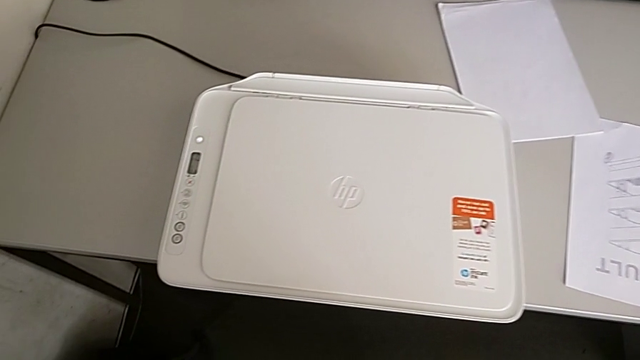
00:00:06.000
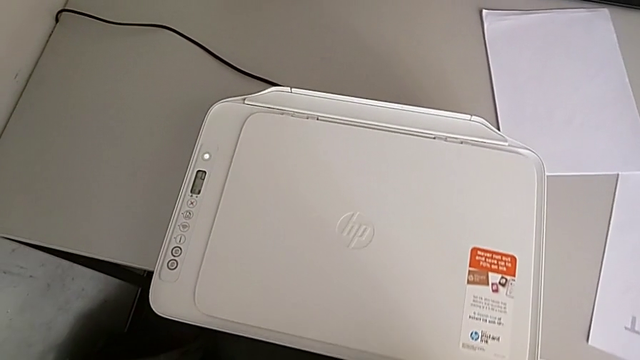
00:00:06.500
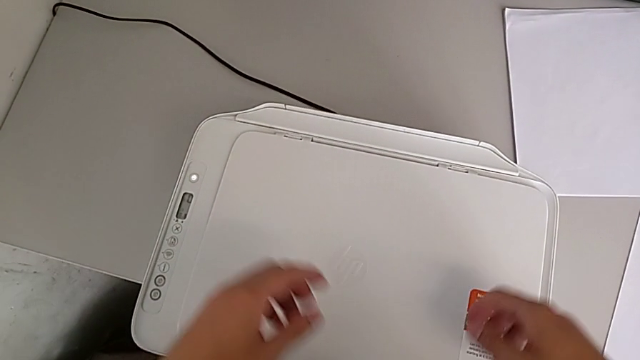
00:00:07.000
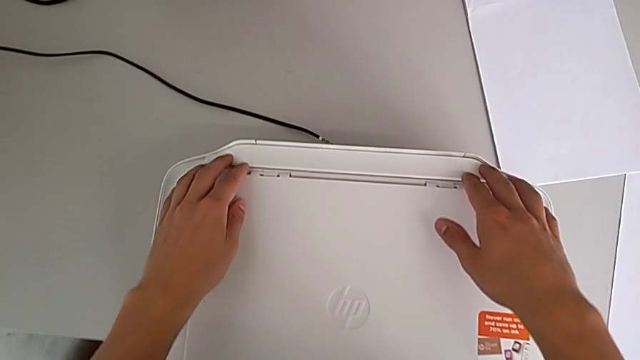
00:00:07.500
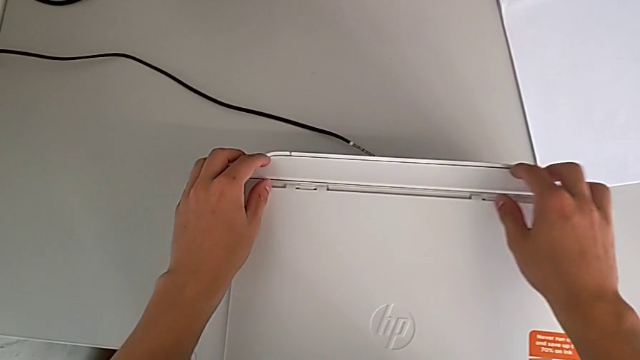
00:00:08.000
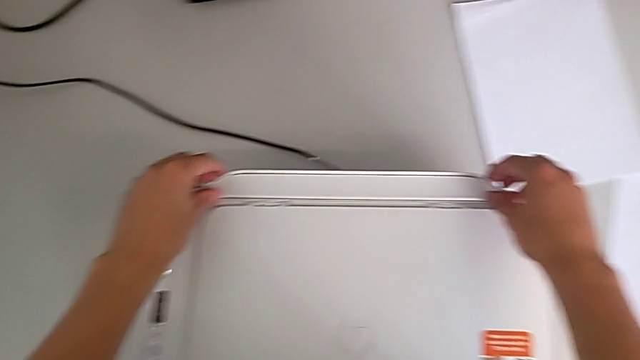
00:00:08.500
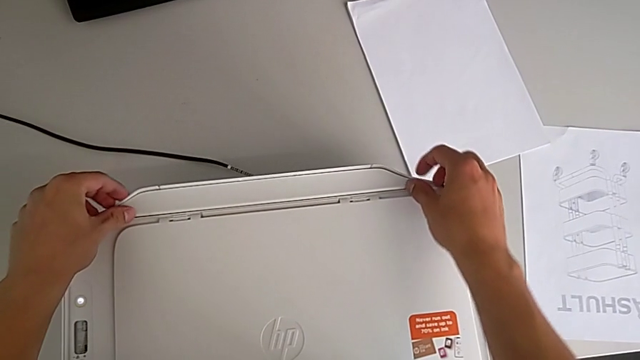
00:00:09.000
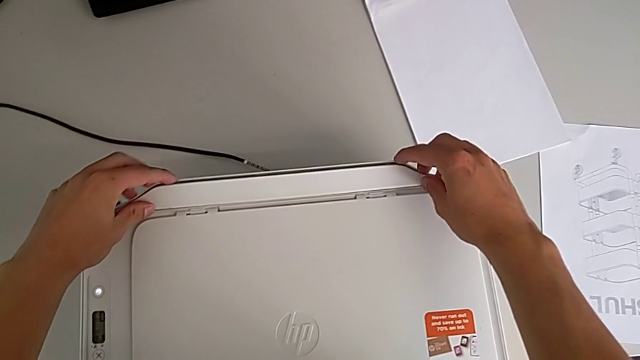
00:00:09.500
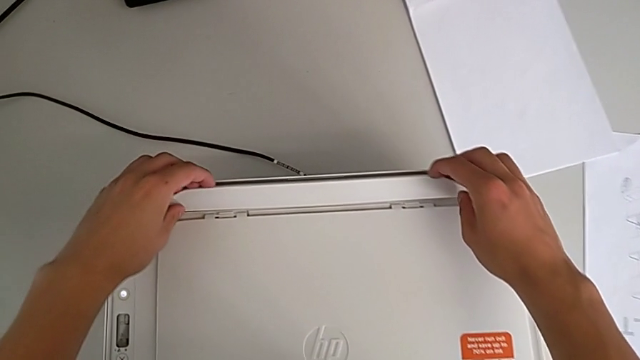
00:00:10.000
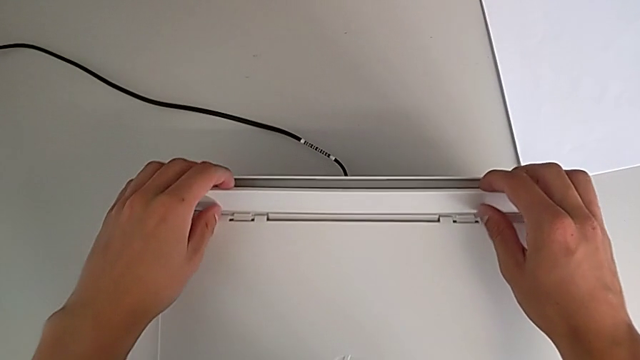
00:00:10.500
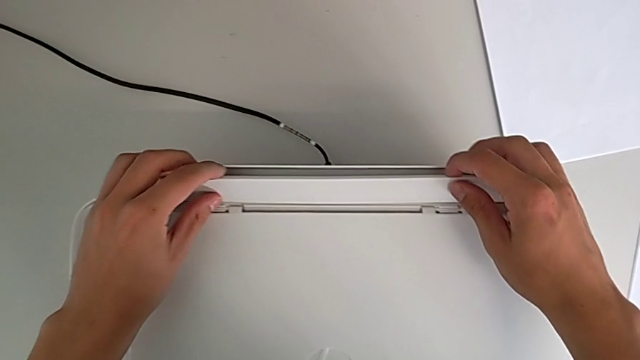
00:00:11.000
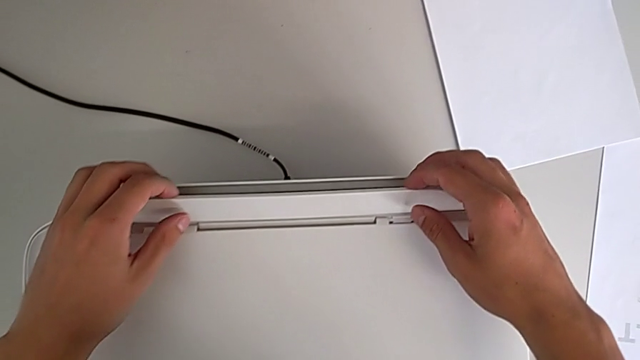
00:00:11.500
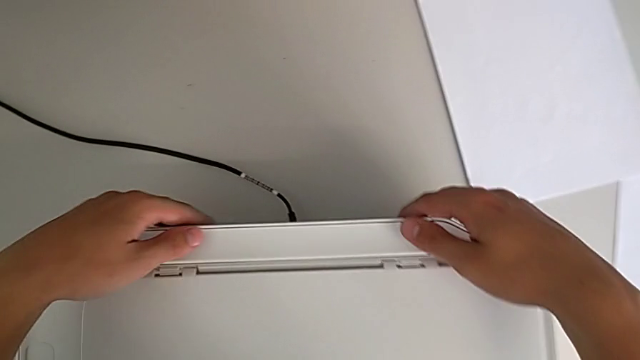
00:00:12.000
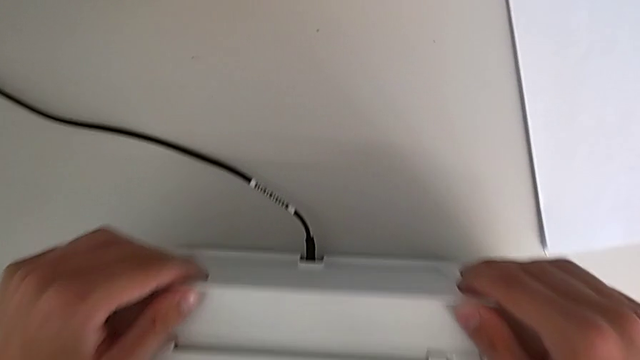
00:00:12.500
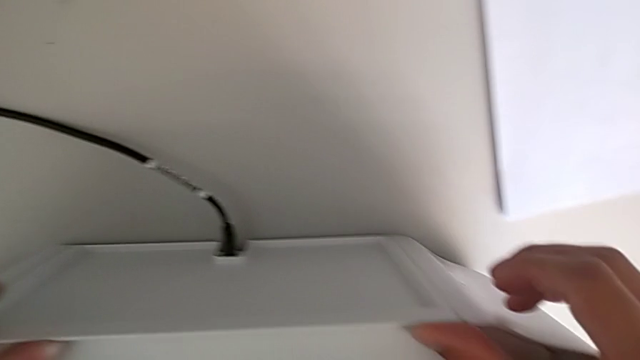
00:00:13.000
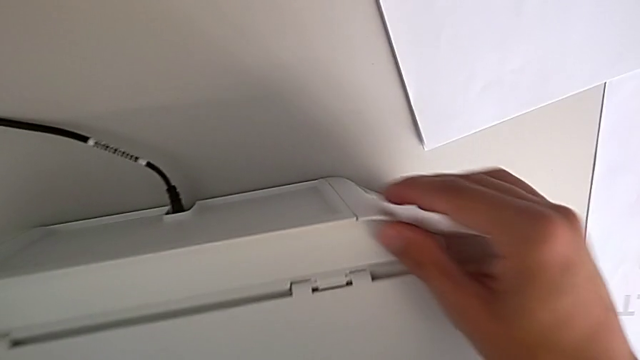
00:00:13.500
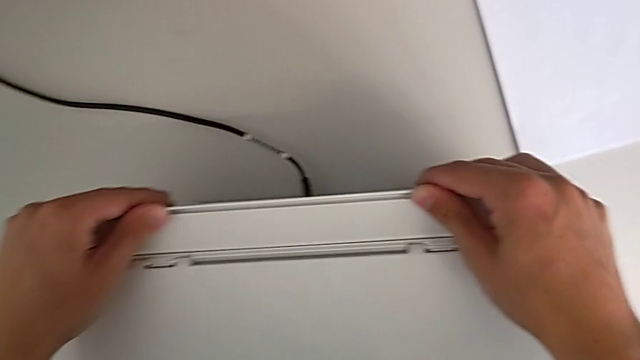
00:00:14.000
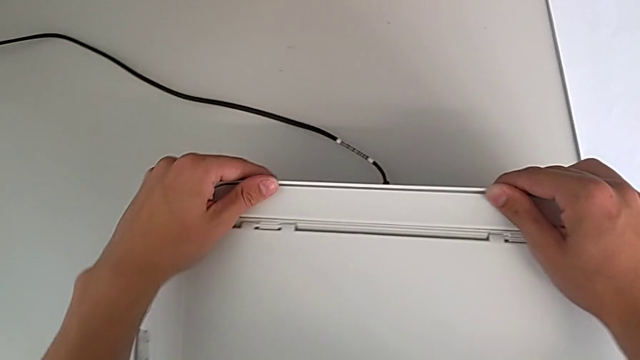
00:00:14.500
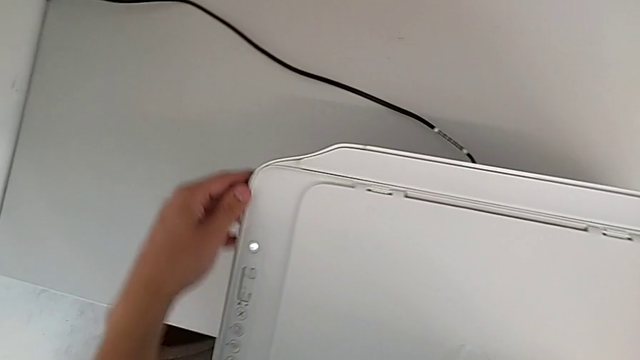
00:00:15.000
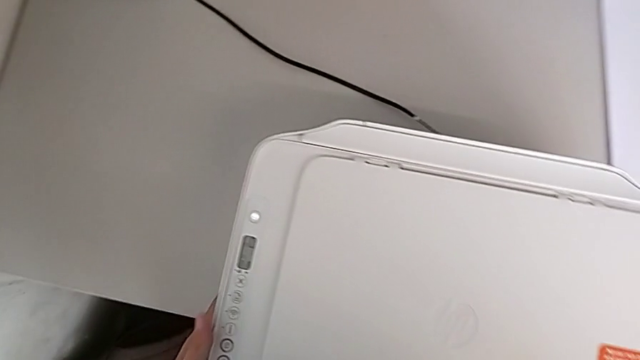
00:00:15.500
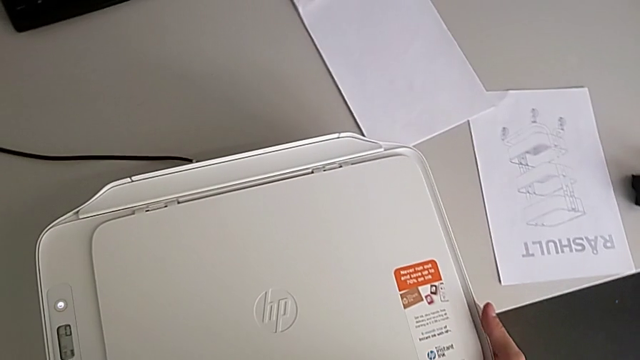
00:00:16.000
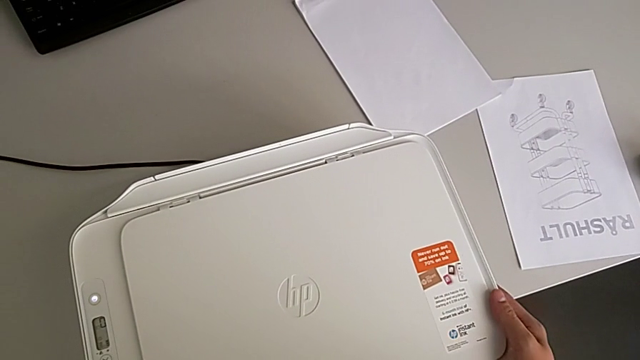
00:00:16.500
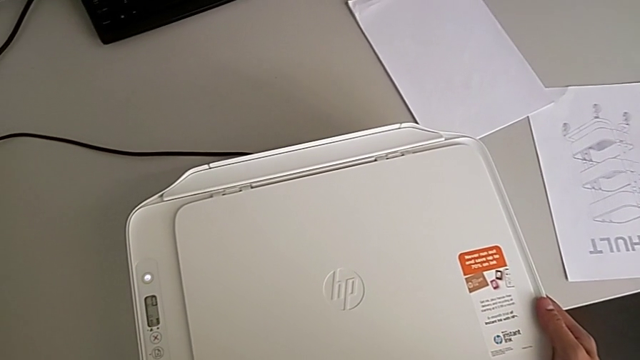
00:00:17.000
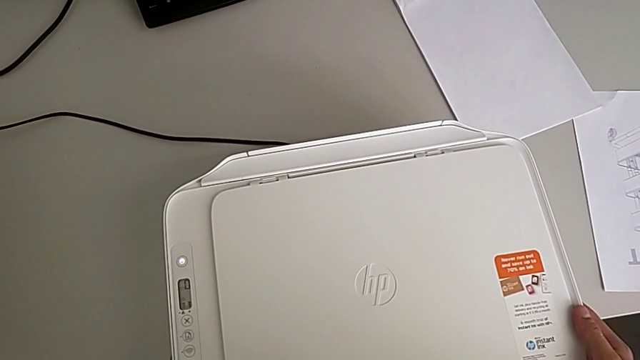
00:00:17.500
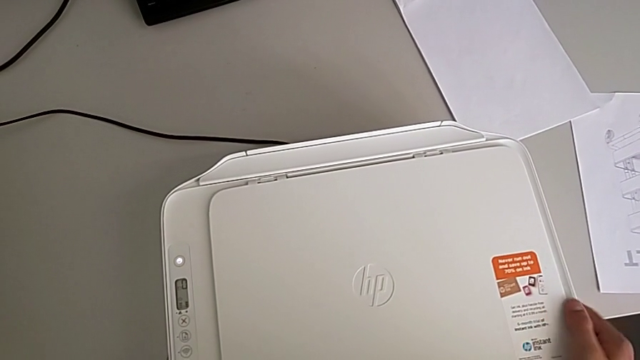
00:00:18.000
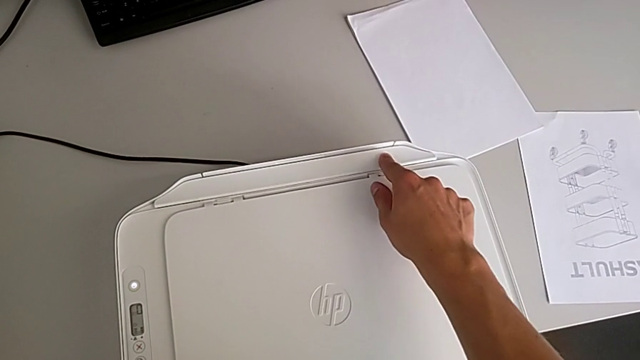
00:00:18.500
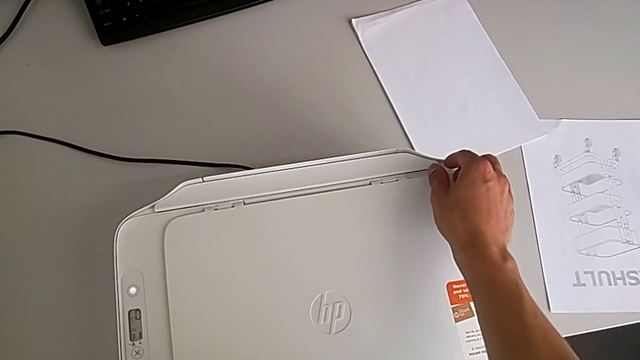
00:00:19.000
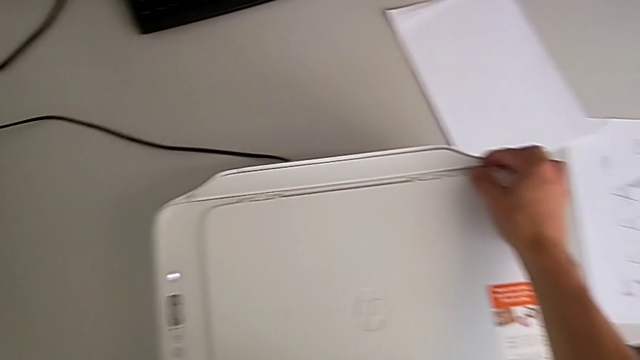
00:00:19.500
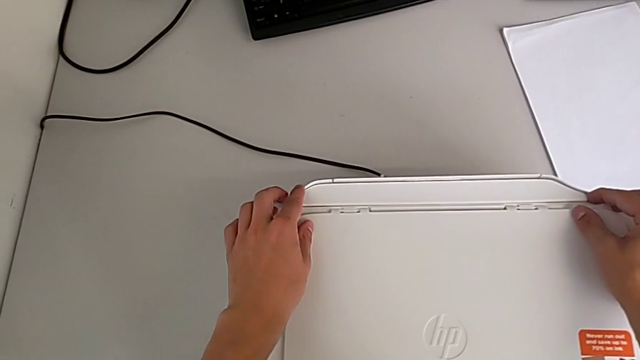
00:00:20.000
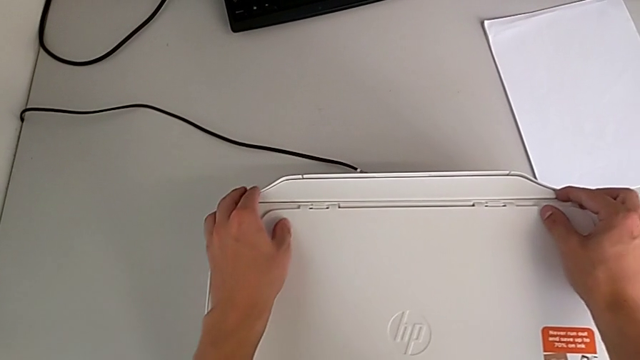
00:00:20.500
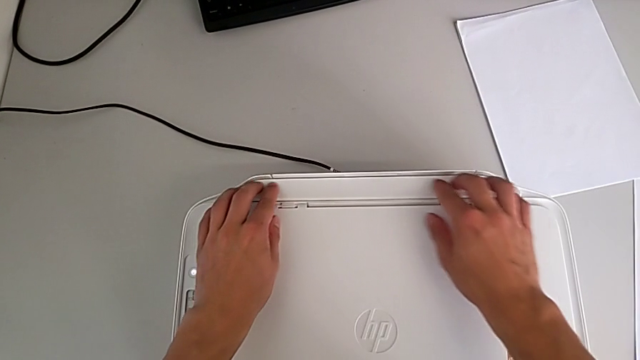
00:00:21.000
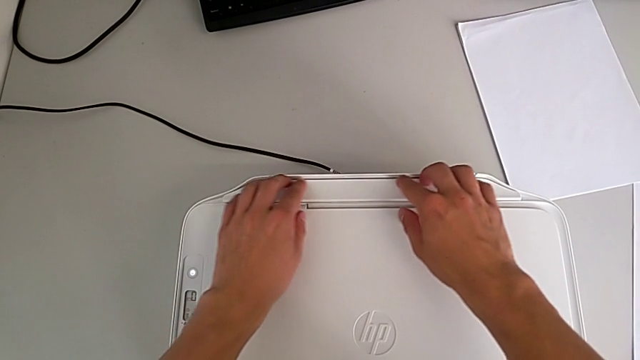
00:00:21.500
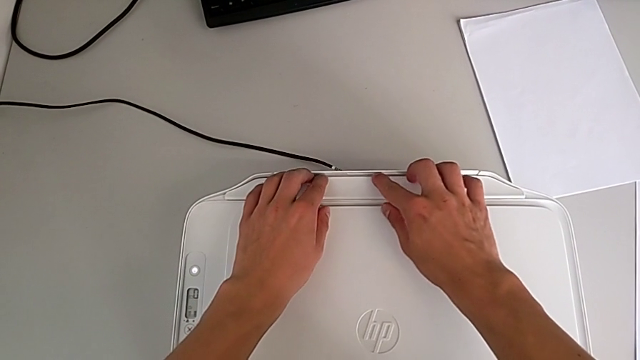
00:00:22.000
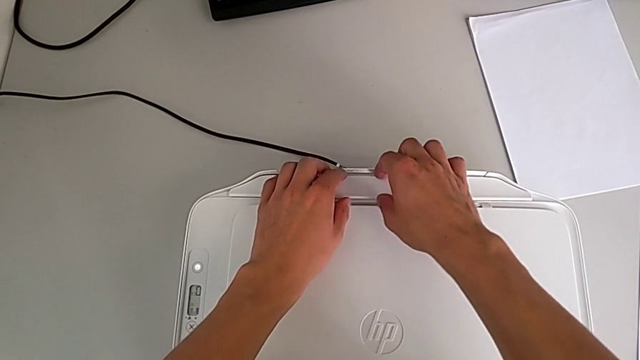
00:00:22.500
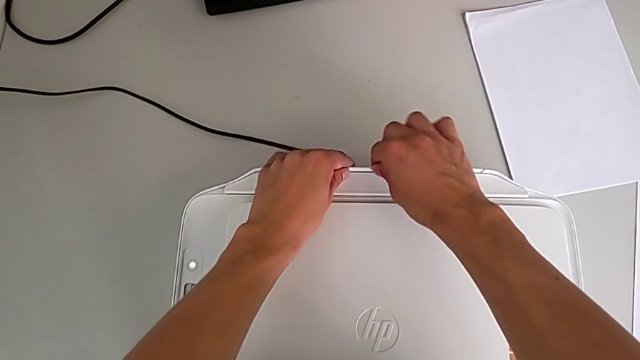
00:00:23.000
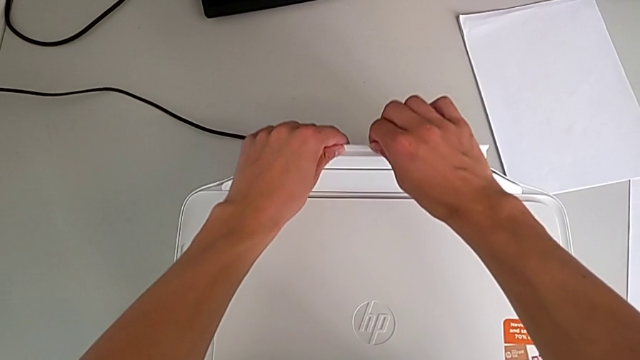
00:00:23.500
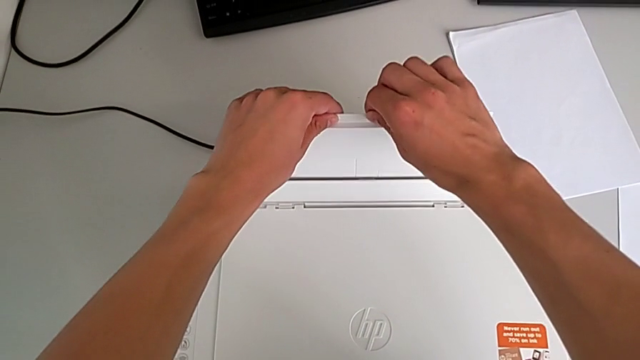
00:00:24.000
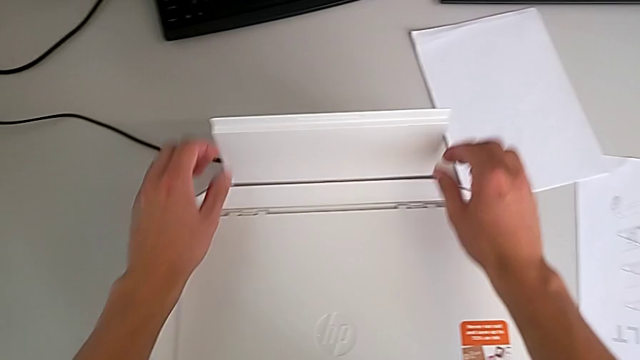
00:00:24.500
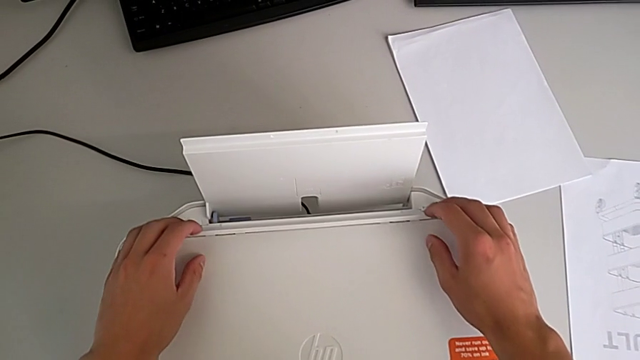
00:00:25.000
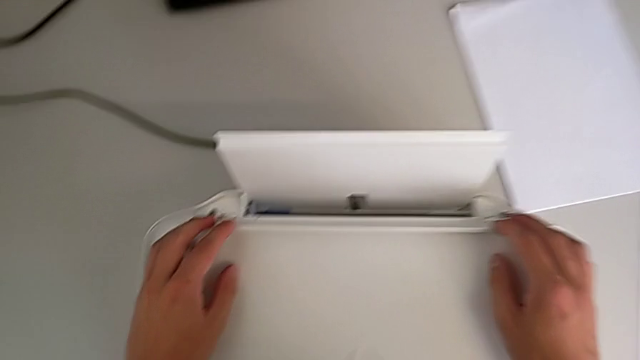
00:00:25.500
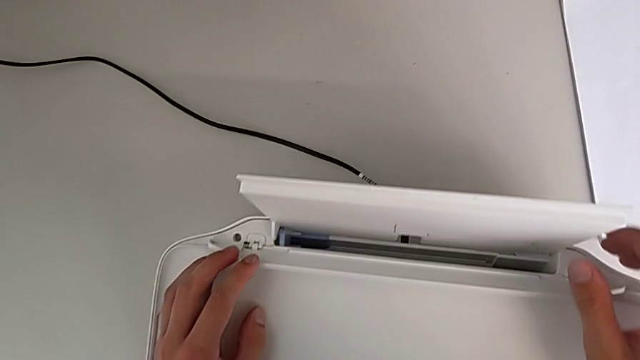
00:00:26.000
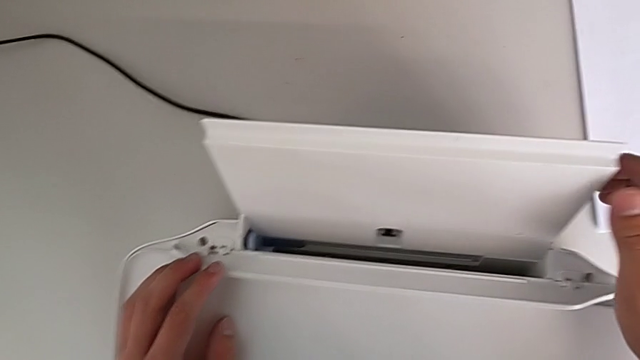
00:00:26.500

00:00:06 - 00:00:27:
The camera wearer opens the paper tray. They grab the paper tray, inspect the printer, grab the paper tray and pull it.
